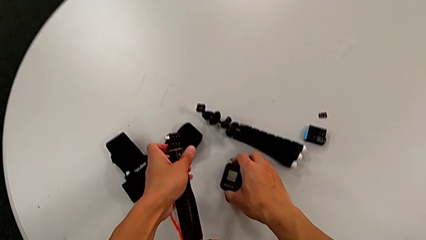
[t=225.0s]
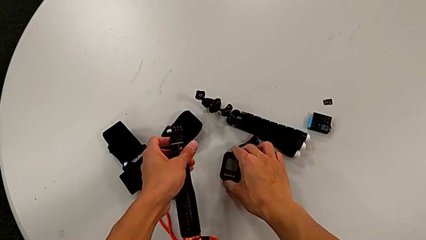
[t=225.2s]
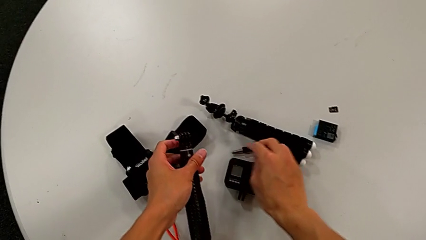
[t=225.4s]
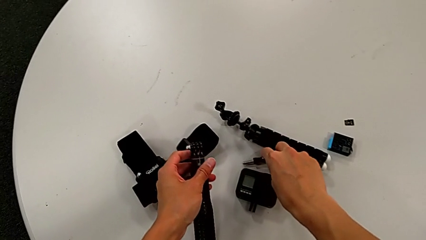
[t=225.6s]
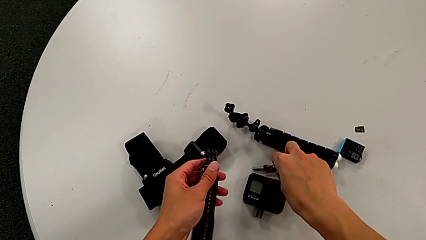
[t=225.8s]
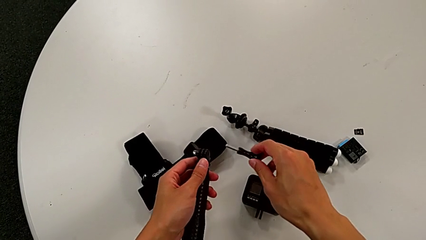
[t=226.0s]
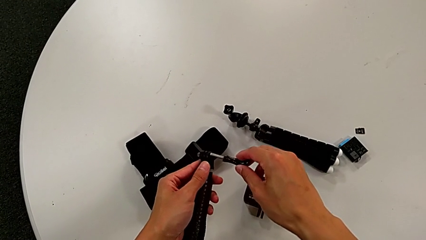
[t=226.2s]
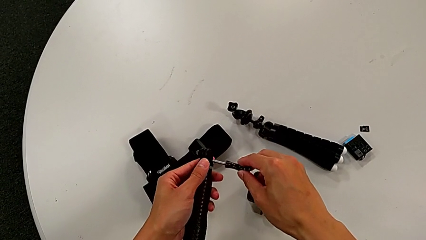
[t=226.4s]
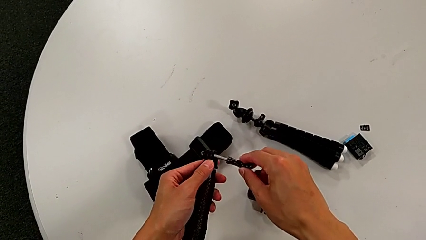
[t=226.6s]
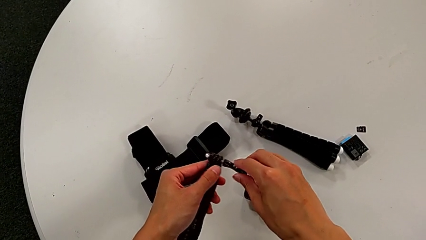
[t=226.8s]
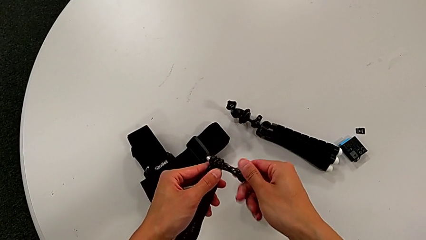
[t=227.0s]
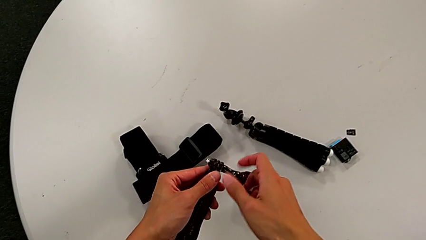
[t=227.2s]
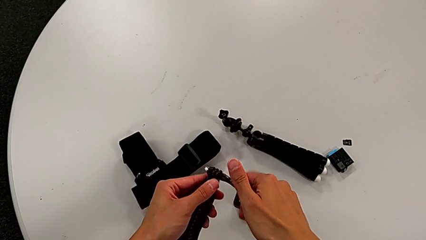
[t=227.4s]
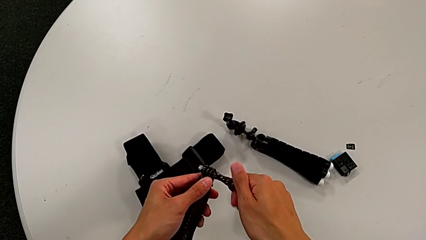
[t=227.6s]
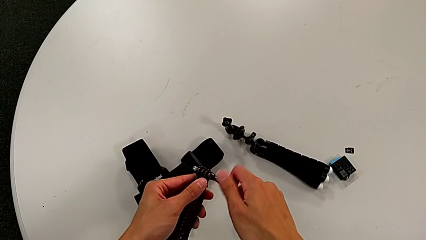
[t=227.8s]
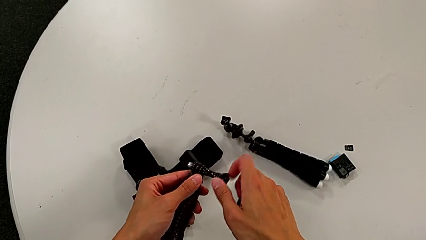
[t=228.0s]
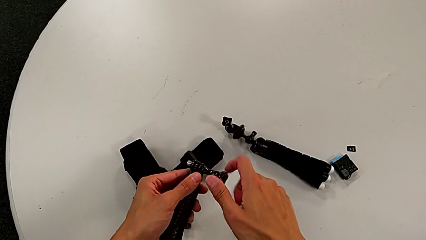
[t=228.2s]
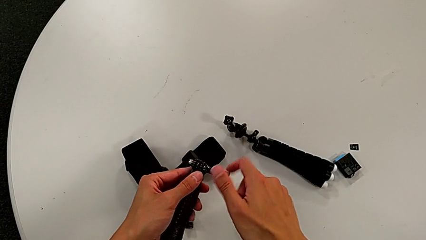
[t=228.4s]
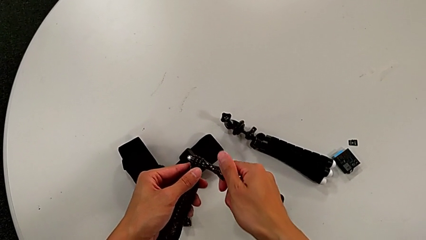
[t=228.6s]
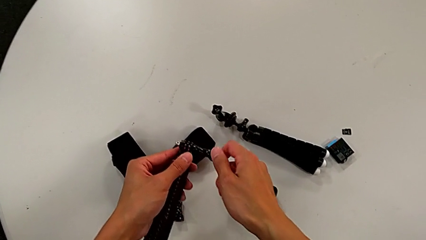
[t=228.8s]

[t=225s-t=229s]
The camera wearer is disassembling the GoPro from the handheld grip. They place the black screw, grab the right screw and screw it.

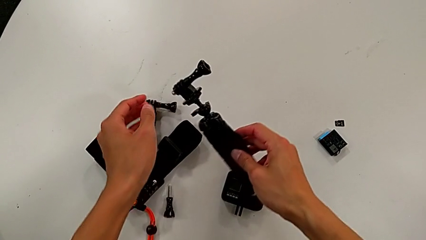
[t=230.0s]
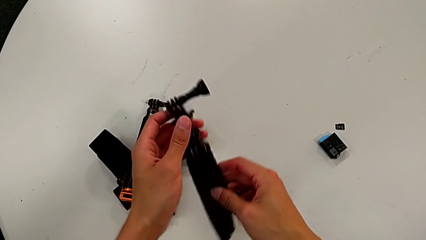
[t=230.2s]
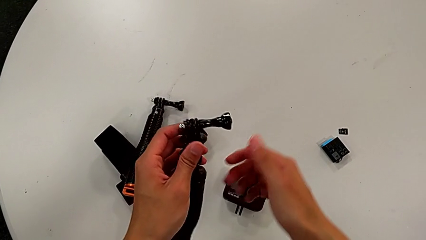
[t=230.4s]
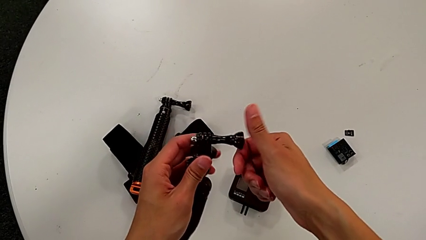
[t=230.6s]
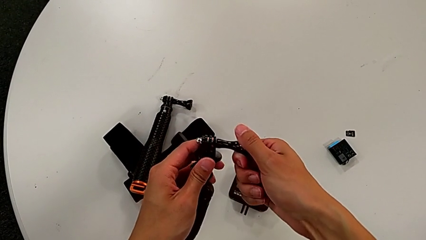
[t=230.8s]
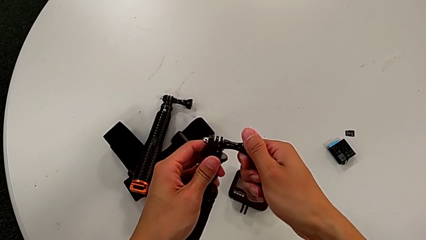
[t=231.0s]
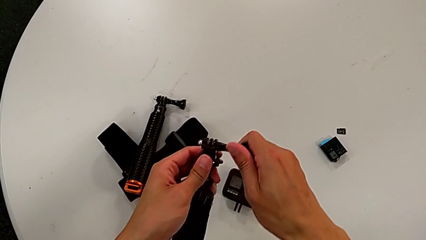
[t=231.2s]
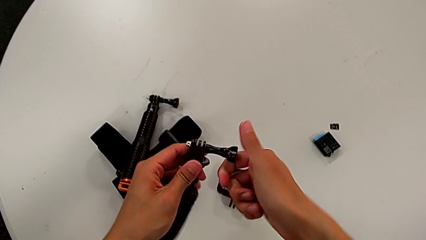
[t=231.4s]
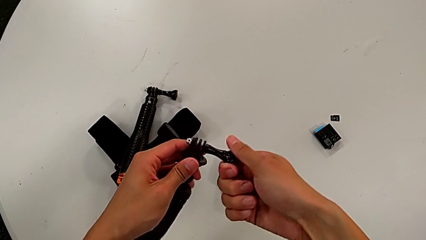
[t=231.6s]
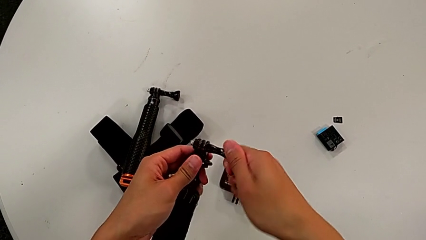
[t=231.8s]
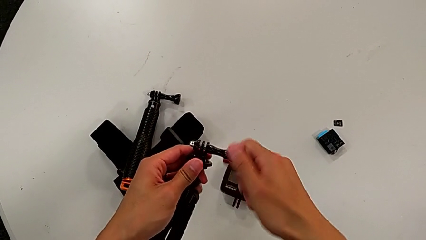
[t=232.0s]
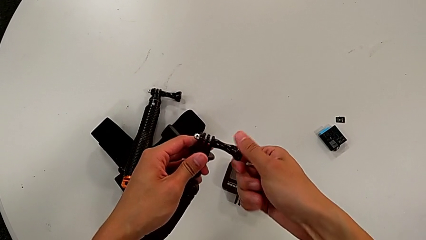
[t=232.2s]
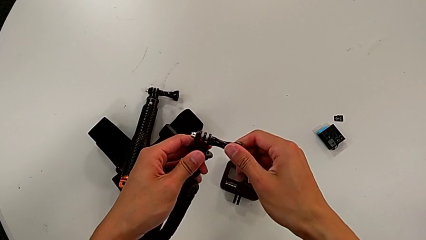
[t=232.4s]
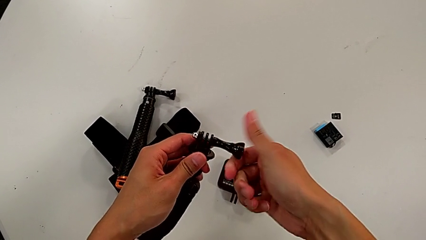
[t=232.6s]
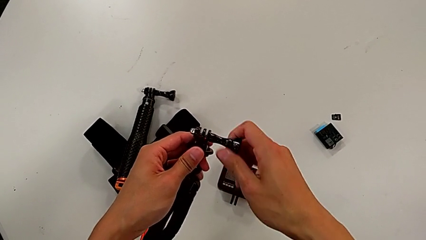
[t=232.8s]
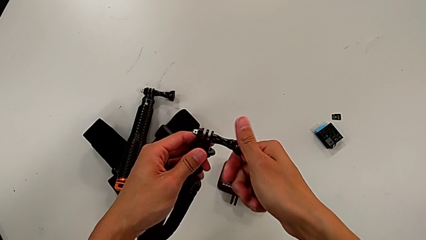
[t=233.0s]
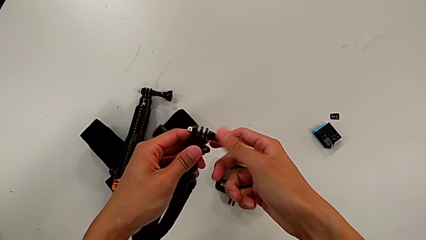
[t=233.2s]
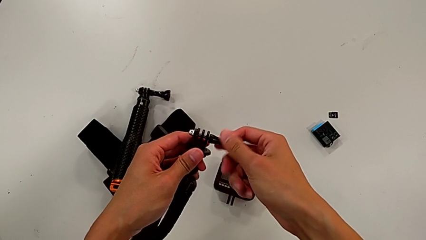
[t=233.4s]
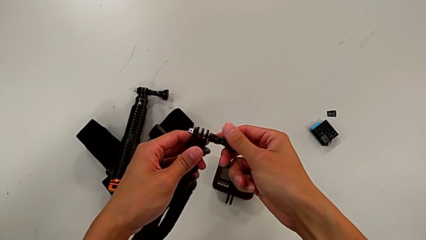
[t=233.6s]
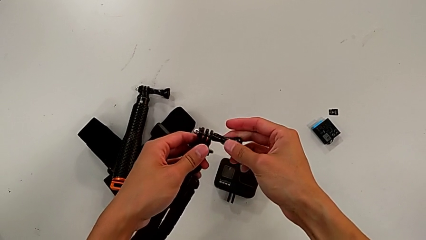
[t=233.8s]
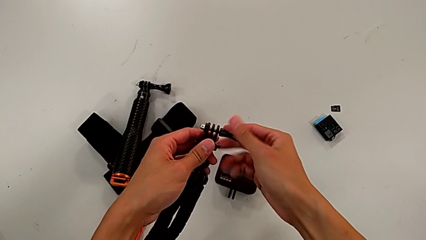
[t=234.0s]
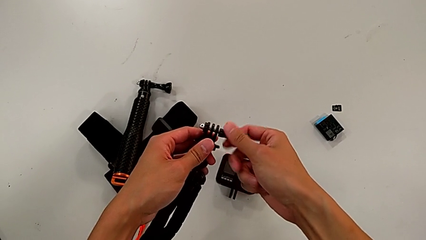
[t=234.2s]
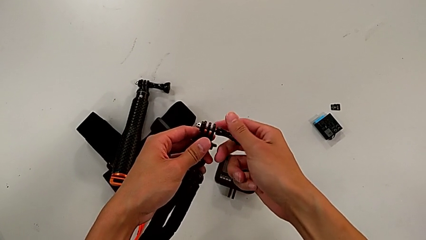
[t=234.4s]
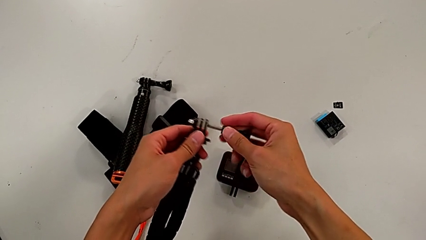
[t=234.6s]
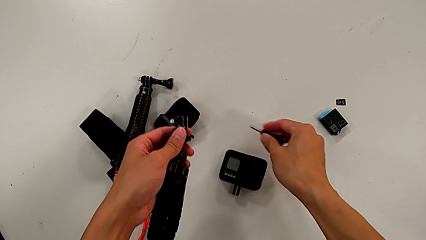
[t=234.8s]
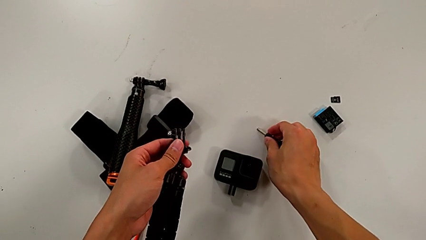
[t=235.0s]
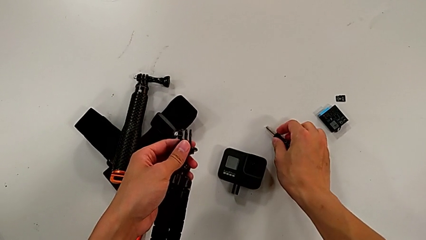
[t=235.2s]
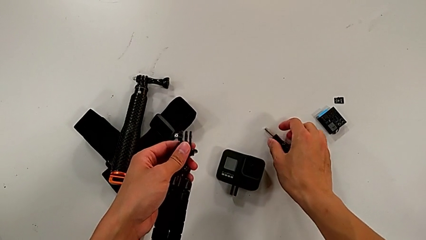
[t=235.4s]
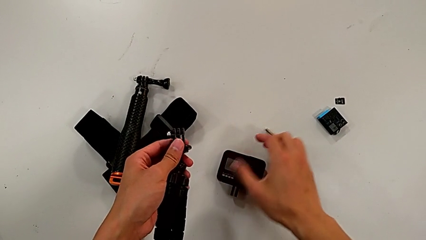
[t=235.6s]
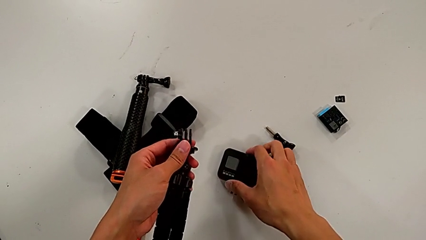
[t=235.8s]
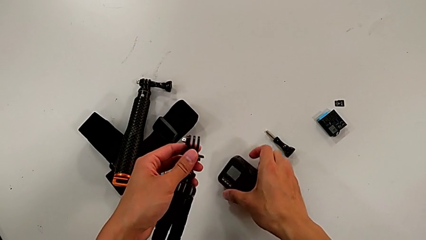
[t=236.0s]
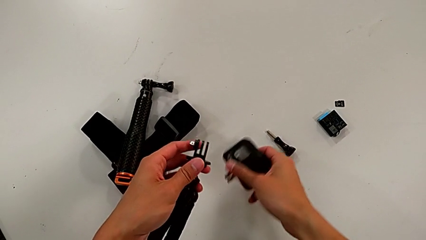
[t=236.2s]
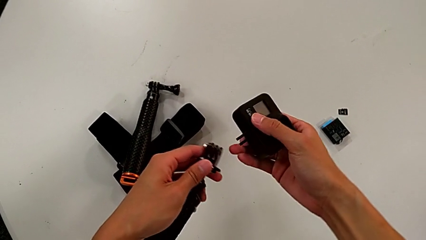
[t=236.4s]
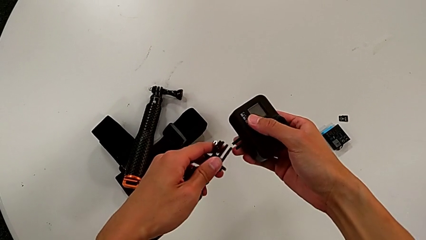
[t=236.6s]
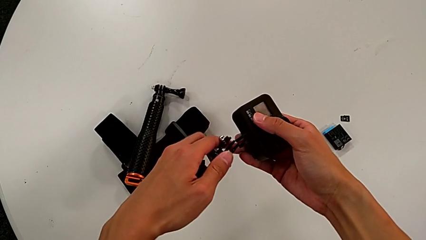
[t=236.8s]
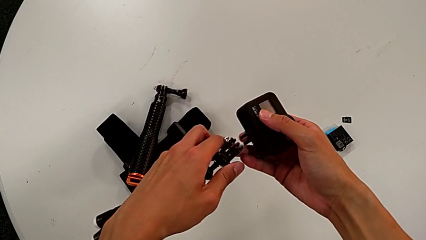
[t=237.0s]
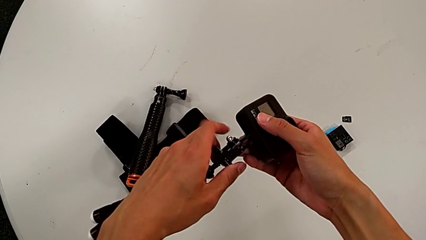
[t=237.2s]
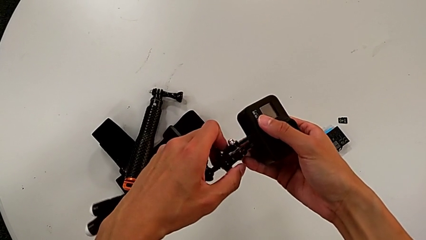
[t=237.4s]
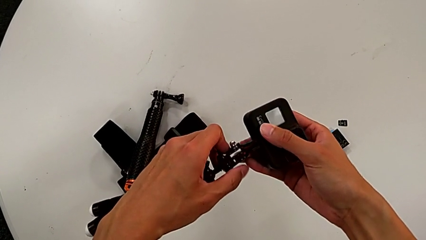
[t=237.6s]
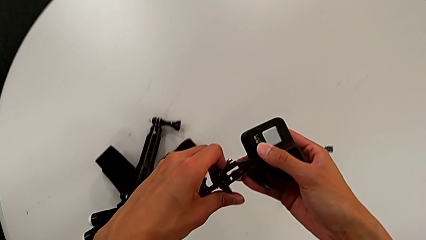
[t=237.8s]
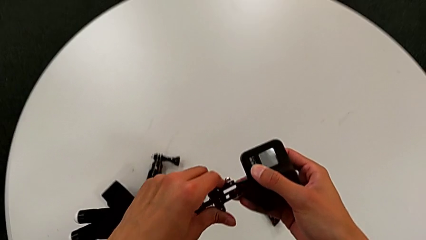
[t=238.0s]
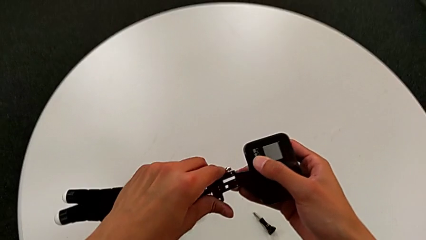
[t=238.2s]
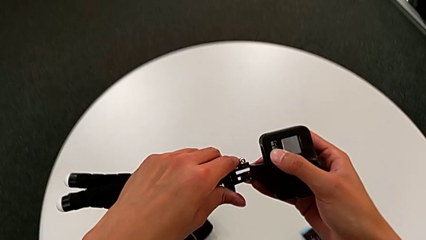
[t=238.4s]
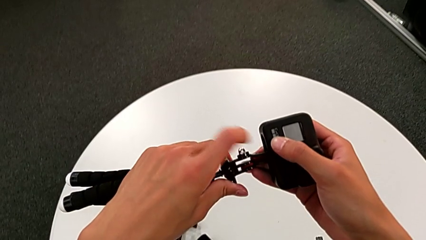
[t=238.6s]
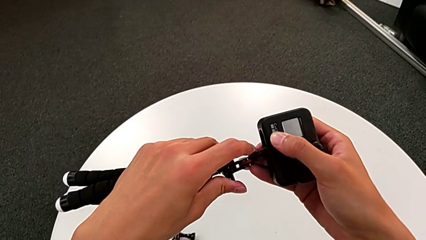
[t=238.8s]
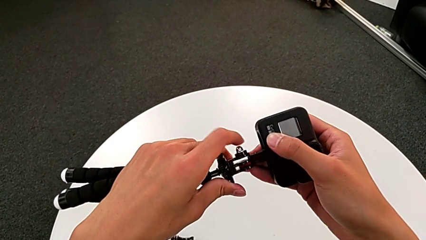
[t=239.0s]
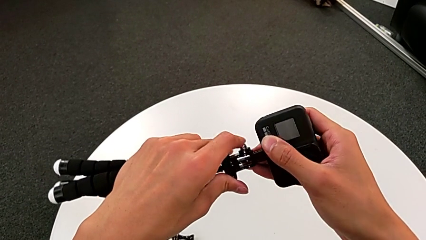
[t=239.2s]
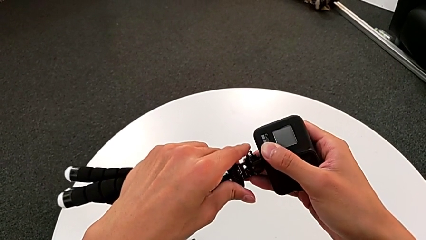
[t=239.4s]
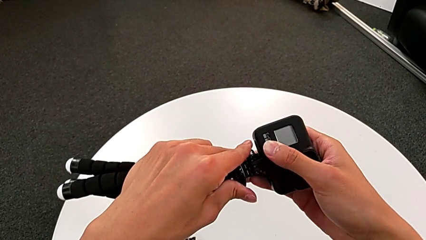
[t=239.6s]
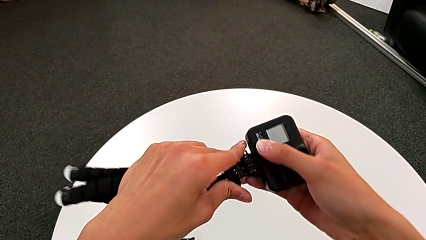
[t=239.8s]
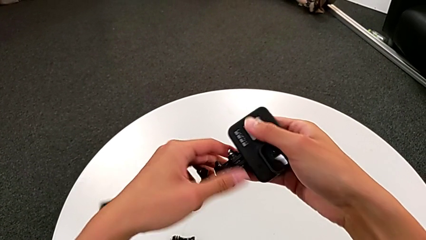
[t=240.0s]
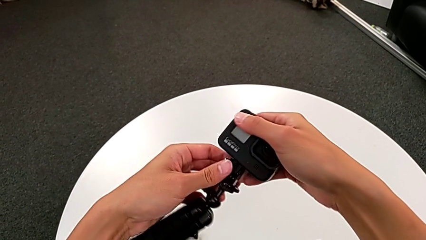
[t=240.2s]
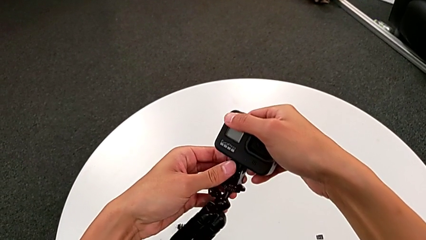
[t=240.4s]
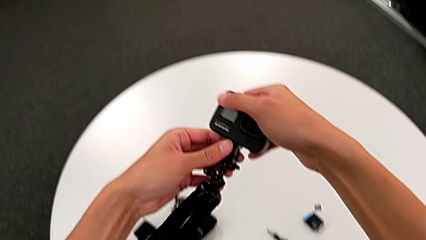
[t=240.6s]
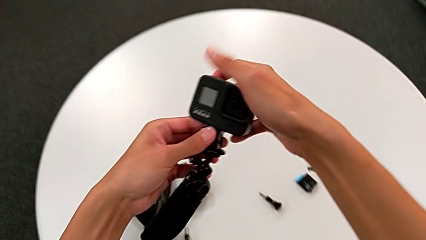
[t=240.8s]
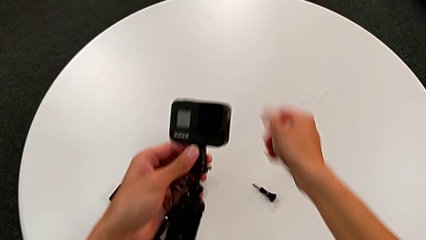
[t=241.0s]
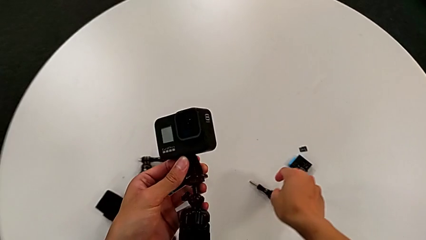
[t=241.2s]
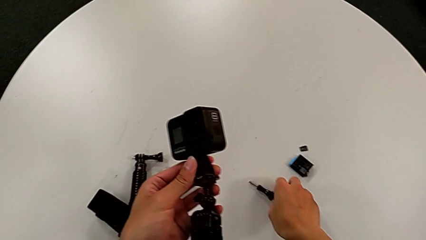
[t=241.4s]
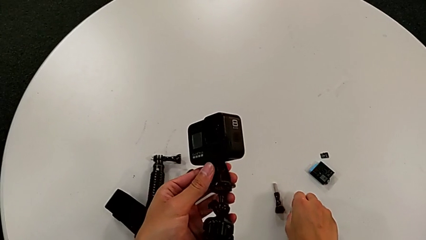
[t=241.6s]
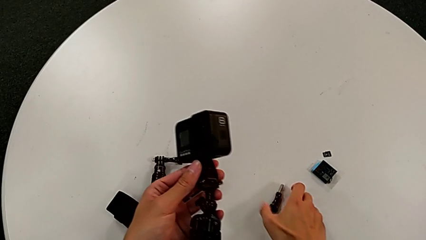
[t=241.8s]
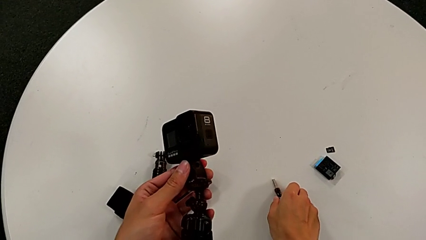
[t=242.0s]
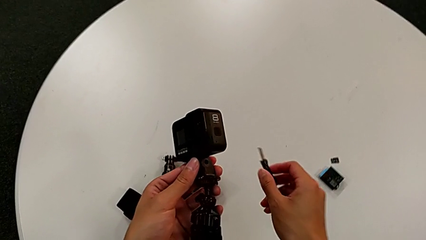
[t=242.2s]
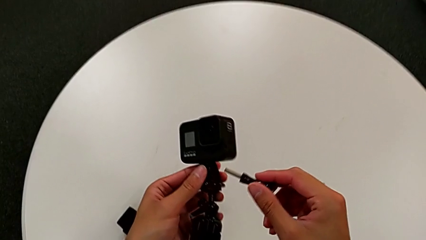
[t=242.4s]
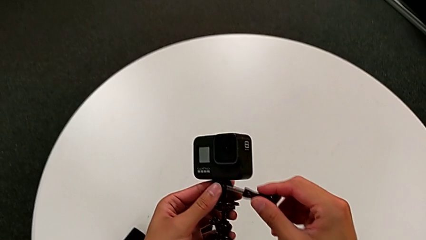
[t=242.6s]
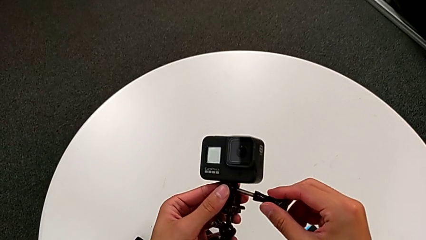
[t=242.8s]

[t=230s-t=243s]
The camera wearer is assembling the GoPro into the tripod. They grab the black tripod, unscrew the right screw, withdraw it and place it. They grab the black screw, align the bottom mounting peg, assemble it and grab the right screw.
